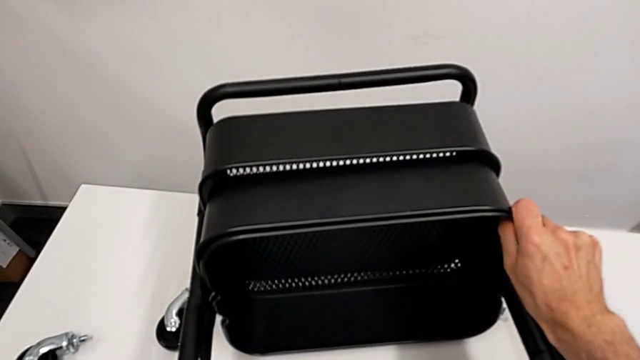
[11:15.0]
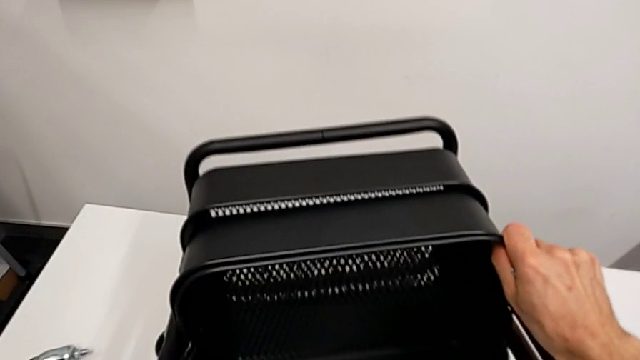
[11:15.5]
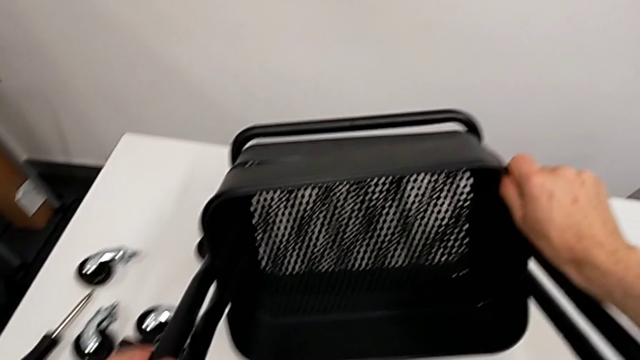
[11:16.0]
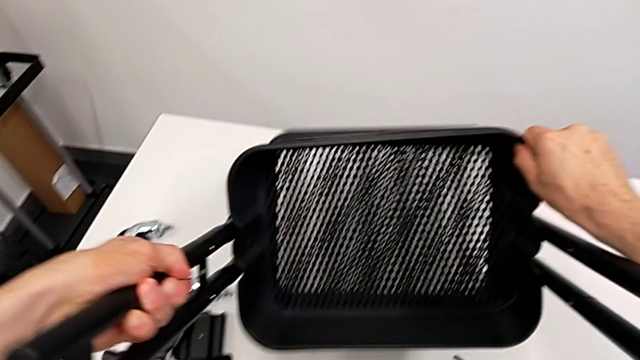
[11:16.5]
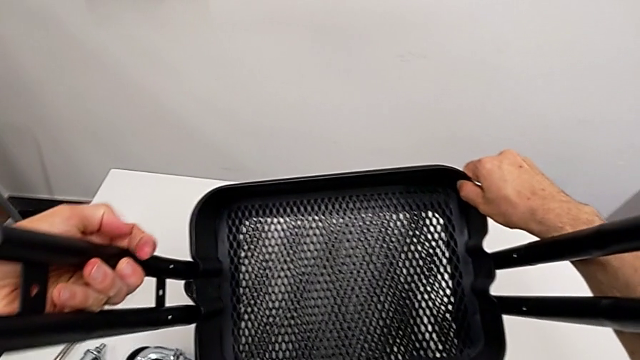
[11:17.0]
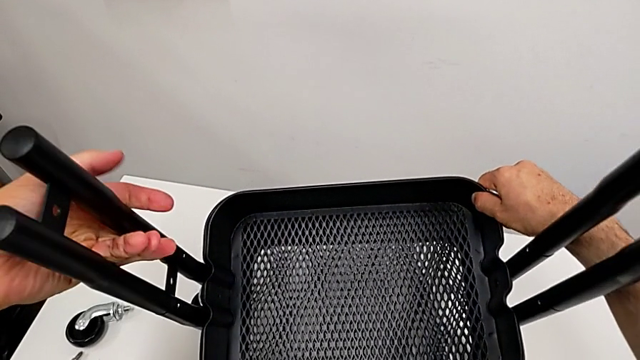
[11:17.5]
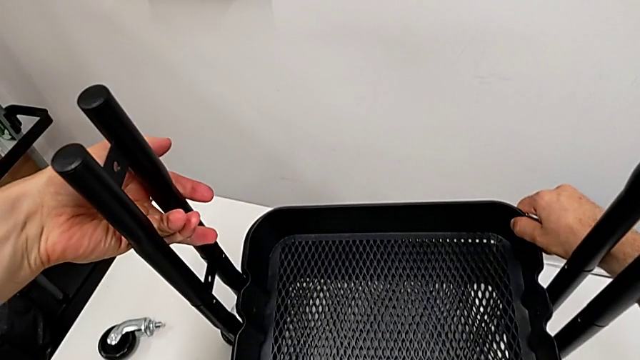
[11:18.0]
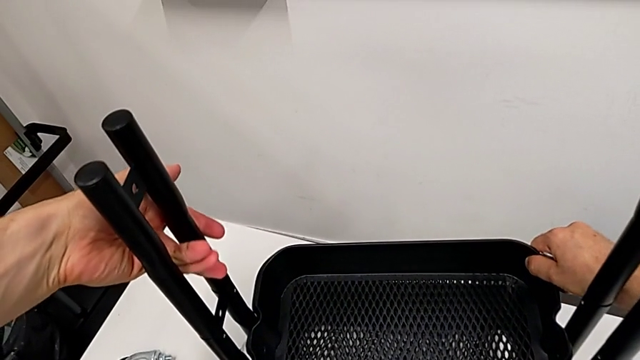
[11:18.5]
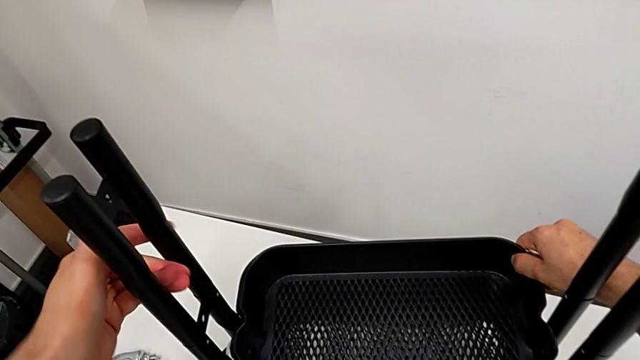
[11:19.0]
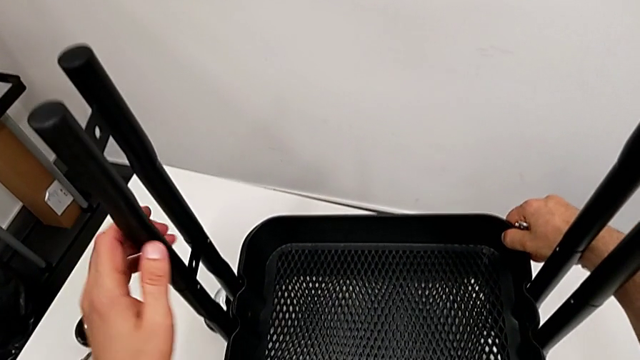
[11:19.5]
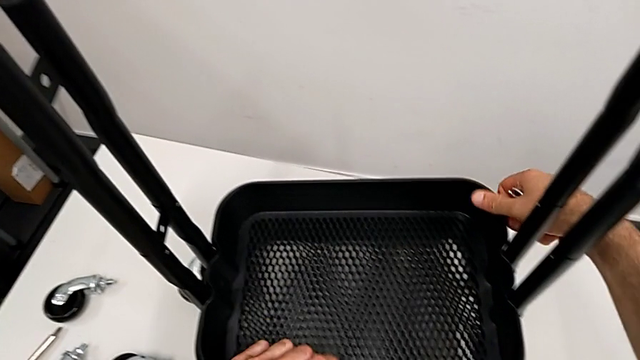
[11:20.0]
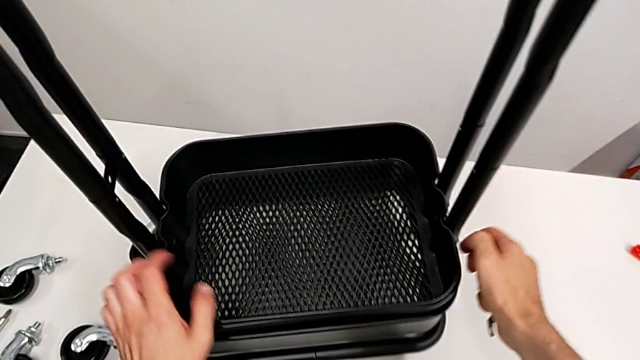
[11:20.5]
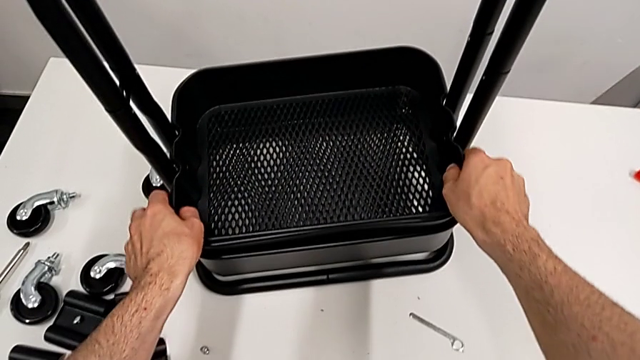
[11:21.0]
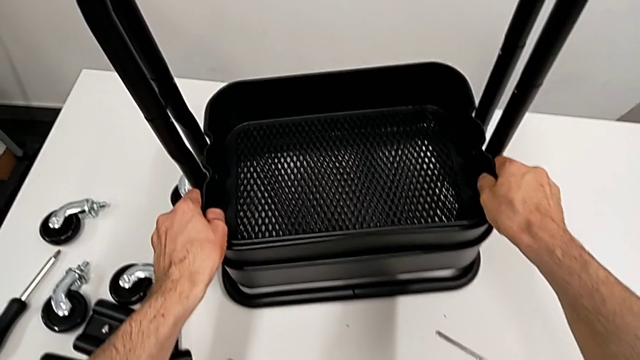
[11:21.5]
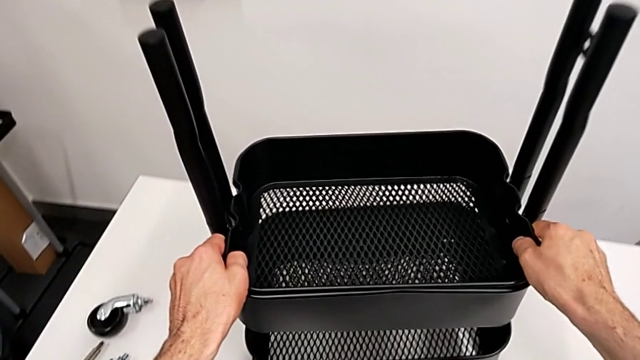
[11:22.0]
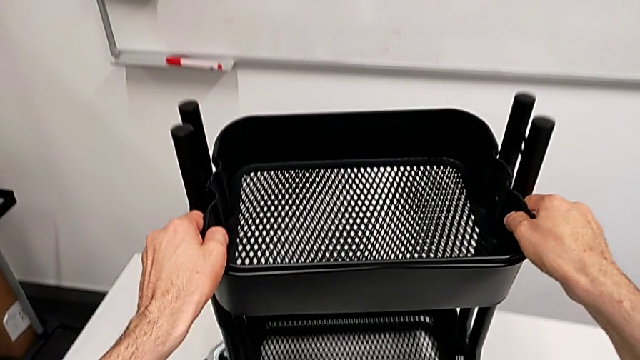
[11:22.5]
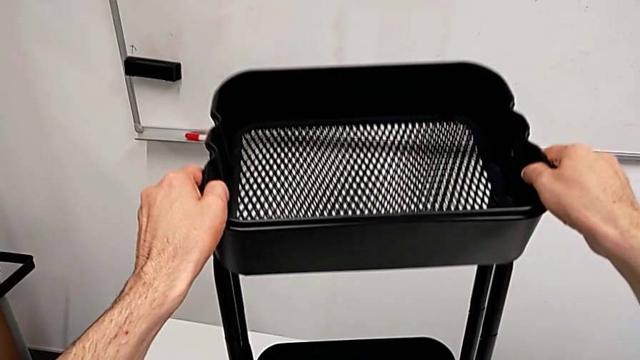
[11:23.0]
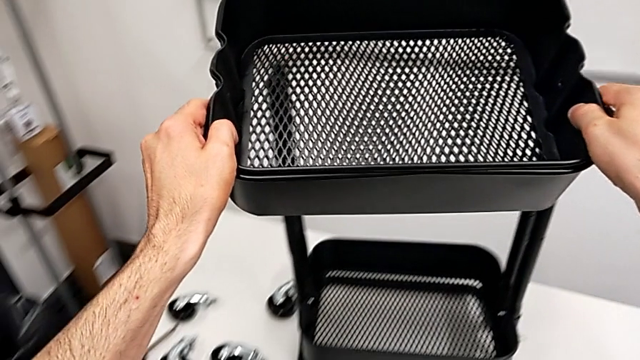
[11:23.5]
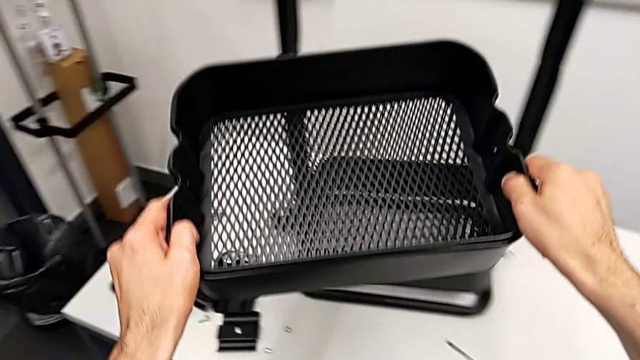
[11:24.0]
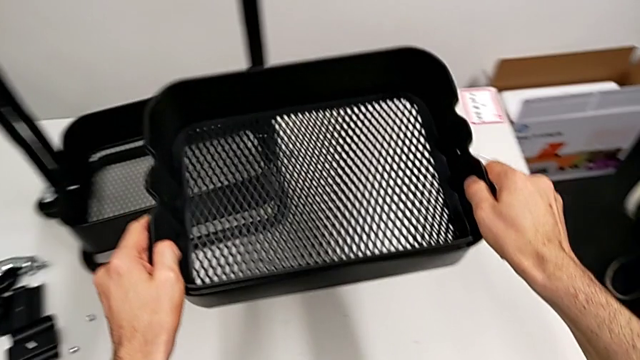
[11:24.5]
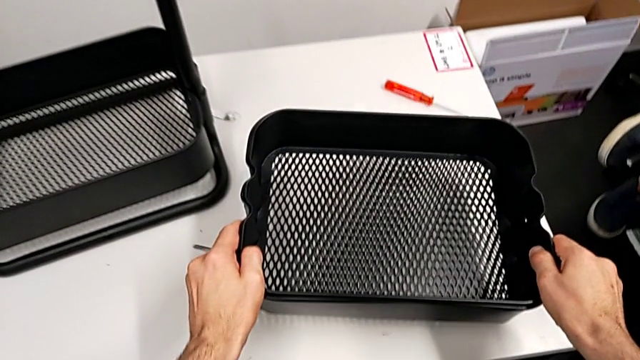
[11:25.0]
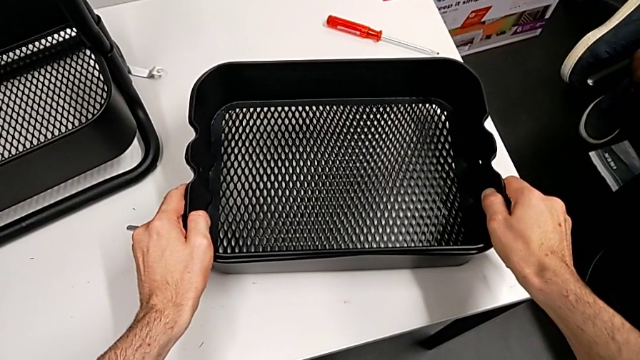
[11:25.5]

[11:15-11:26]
The camera wearer is disassembling the top and middle tray. They stand the utility cart, grab the grid tray and place it.

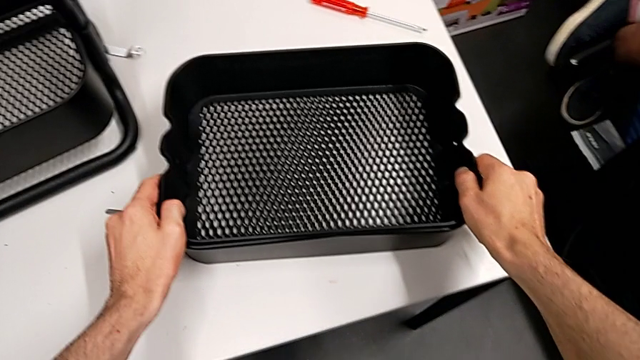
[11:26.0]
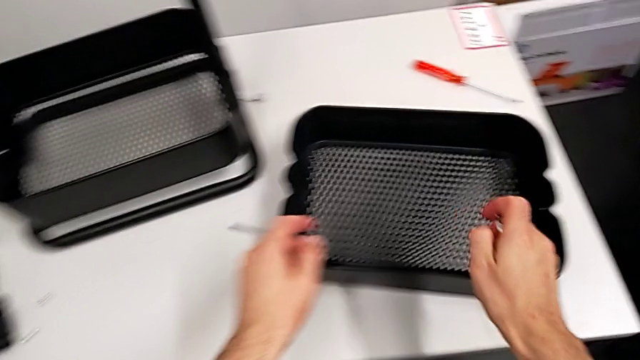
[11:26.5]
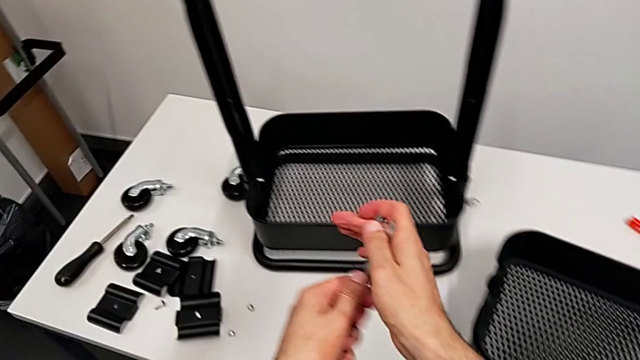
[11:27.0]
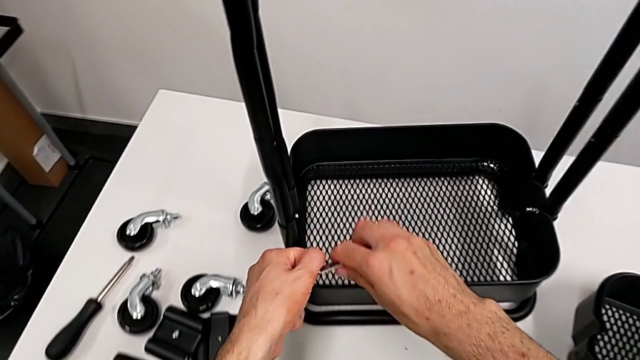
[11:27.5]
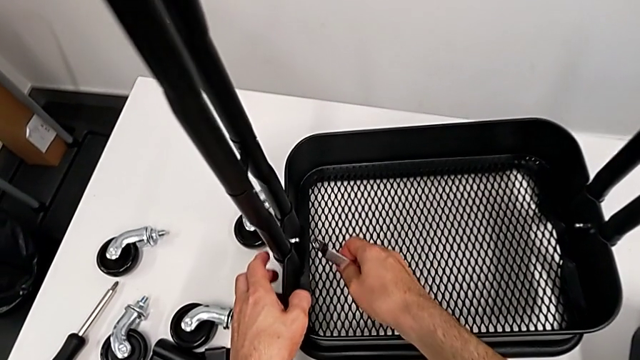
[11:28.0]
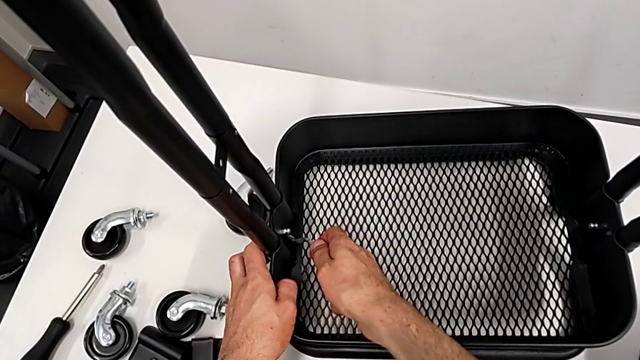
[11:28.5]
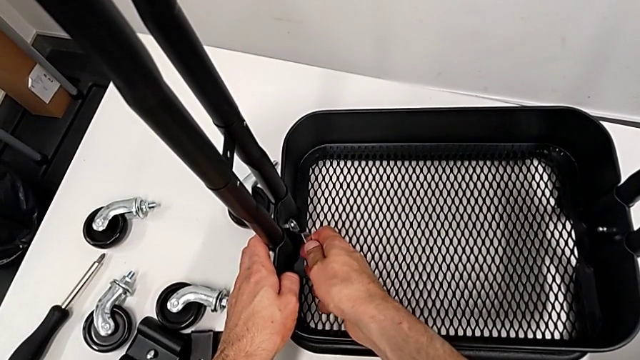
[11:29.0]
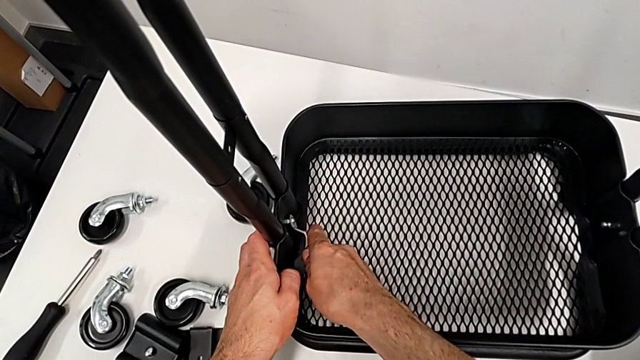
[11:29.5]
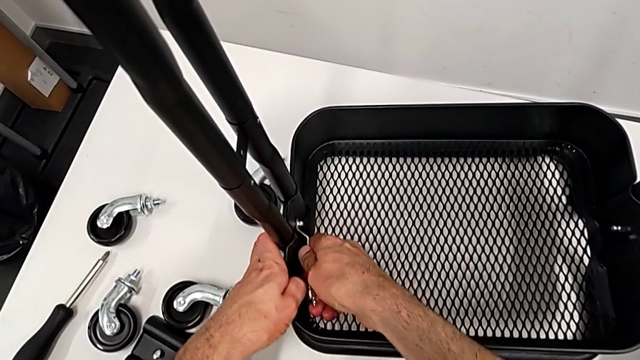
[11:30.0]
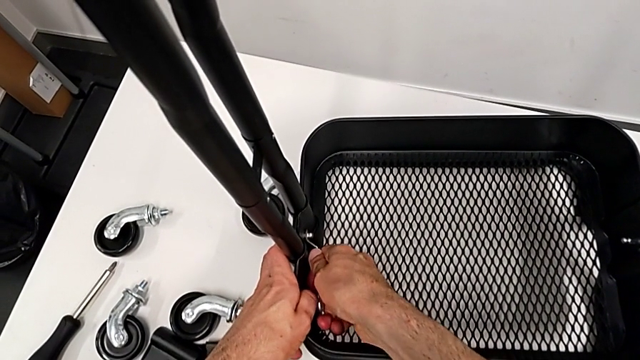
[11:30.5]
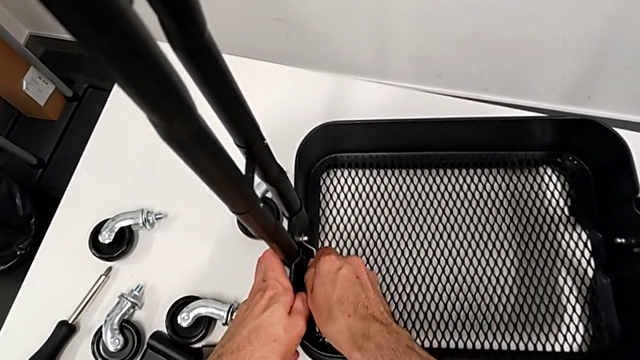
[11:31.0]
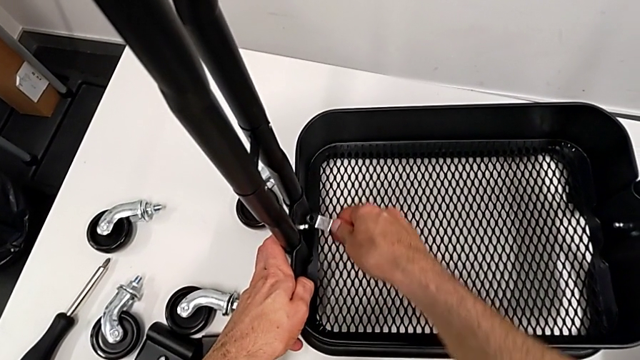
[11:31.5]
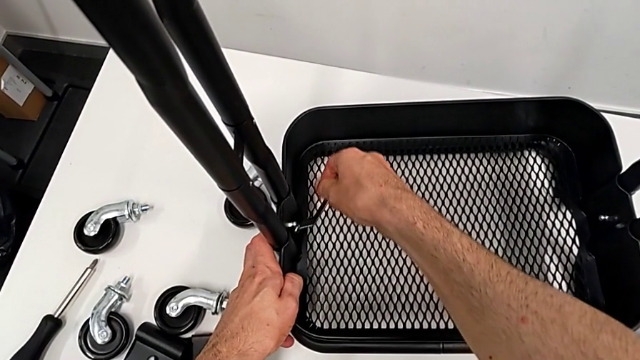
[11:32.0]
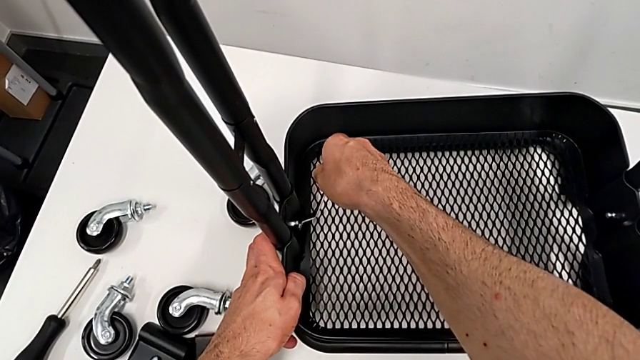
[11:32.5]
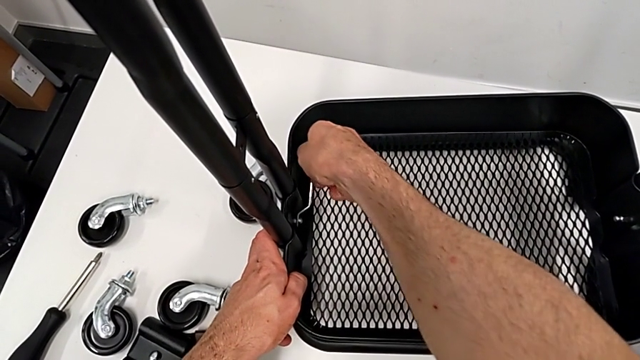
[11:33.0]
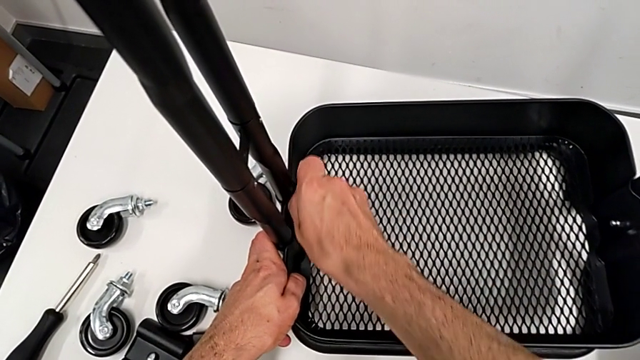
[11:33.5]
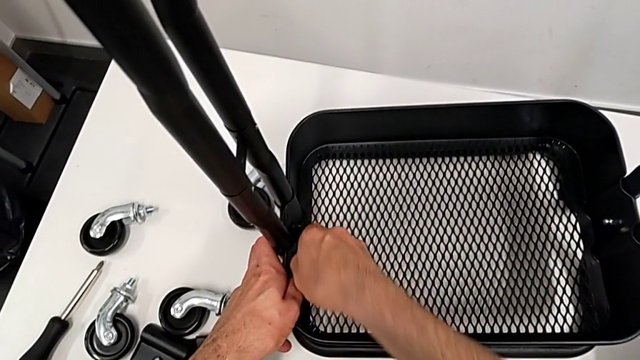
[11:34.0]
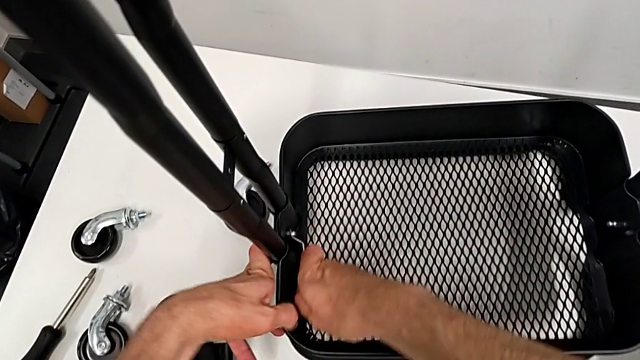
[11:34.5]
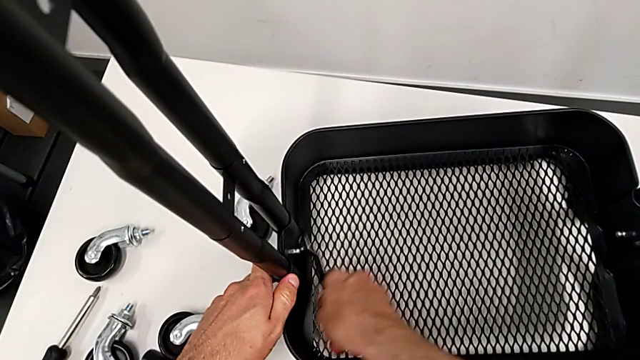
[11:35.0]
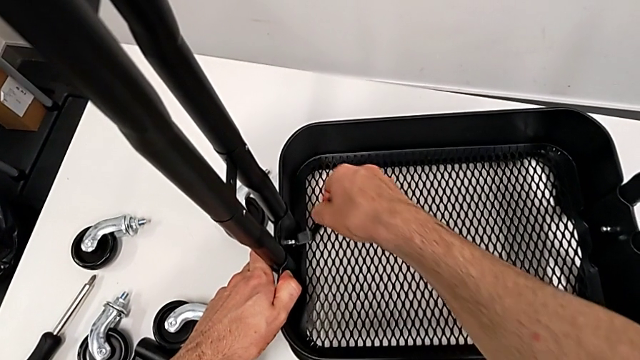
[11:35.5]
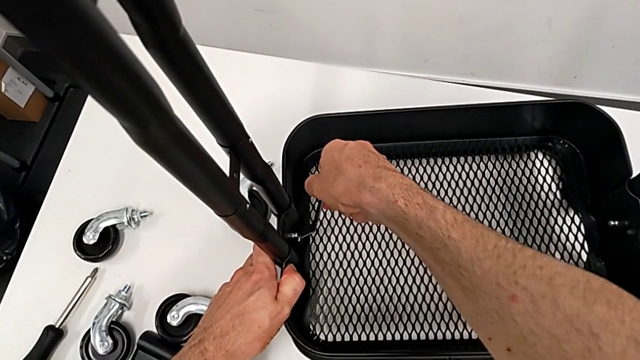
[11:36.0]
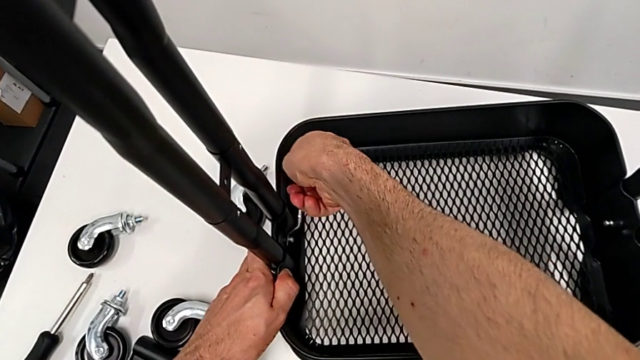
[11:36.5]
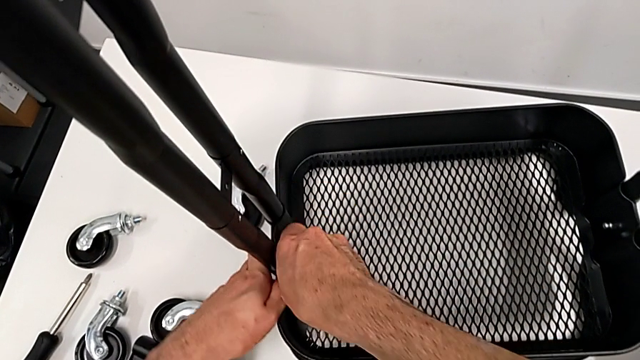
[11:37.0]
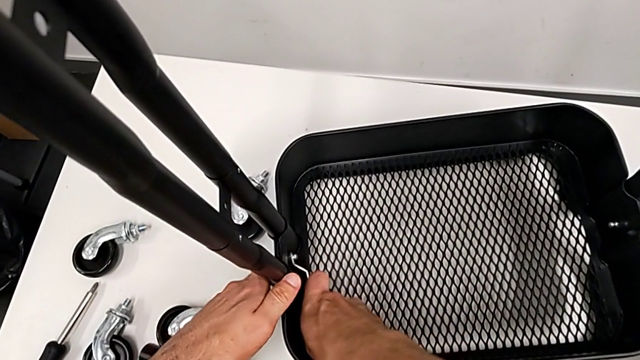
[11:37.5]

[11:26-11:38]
The camera wearer is disassembling the bottom tray. They approach the bottom grid tray and begin to unscrew the hexagon cap nut.
